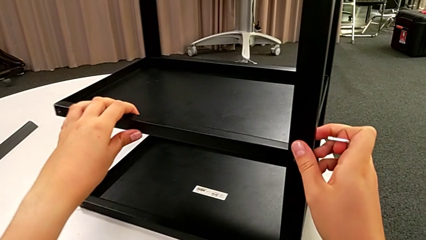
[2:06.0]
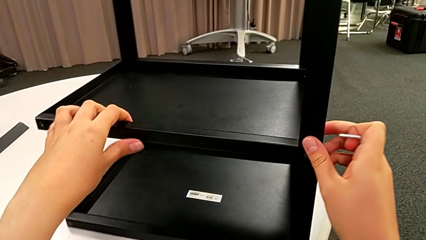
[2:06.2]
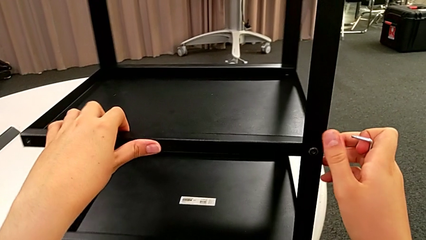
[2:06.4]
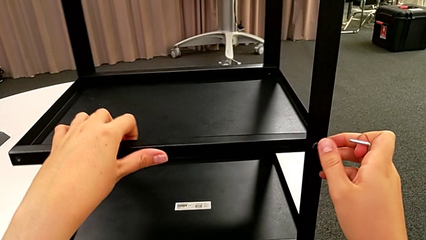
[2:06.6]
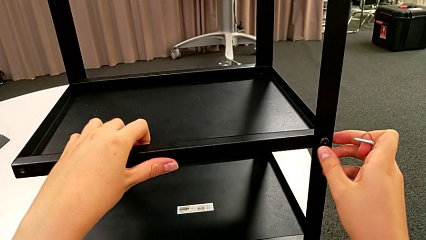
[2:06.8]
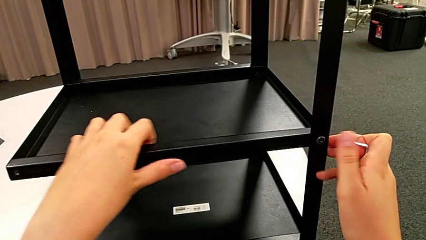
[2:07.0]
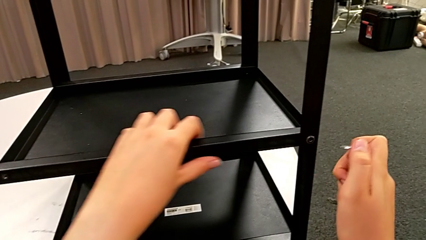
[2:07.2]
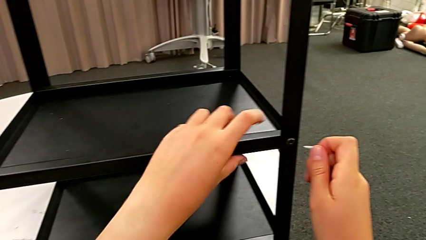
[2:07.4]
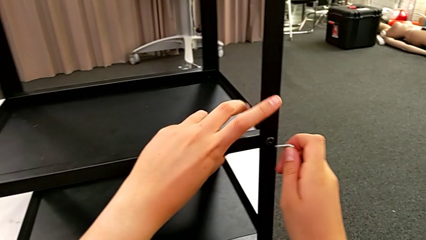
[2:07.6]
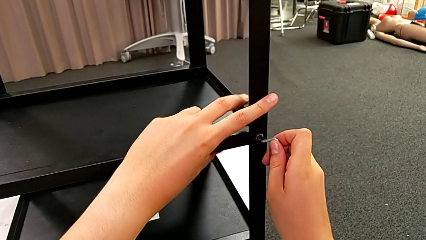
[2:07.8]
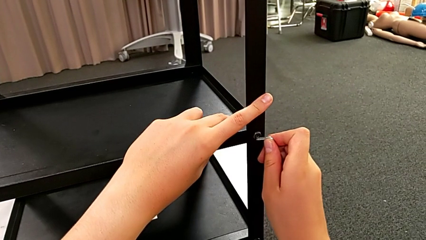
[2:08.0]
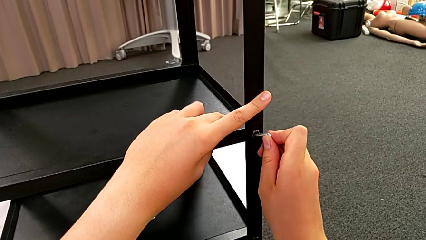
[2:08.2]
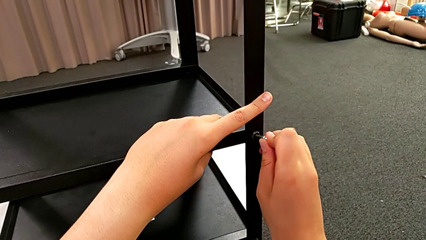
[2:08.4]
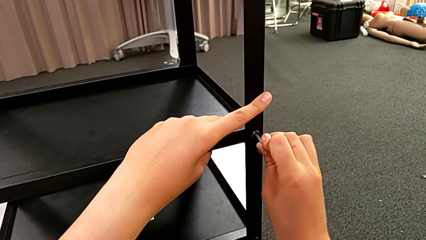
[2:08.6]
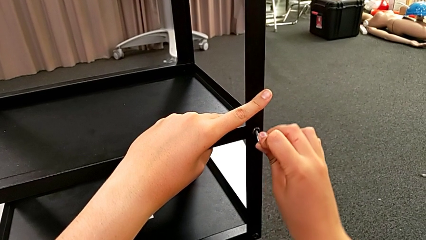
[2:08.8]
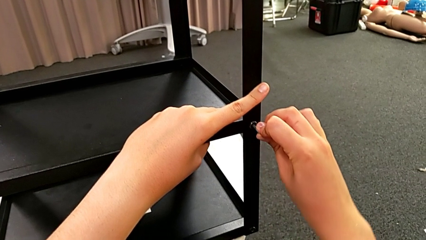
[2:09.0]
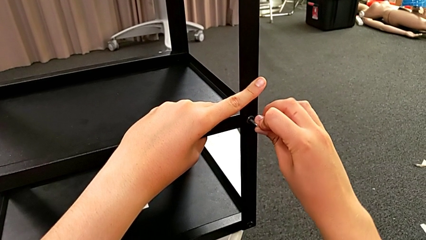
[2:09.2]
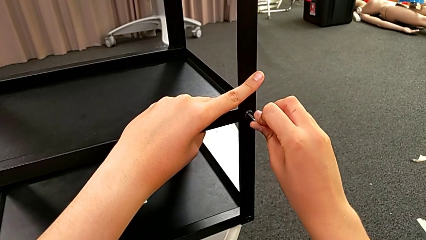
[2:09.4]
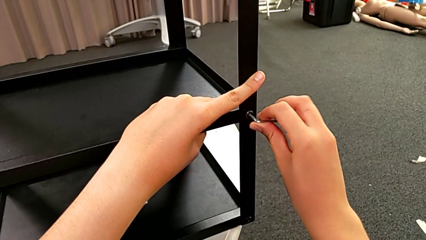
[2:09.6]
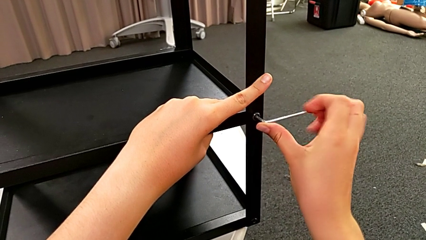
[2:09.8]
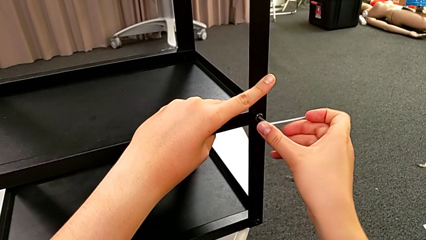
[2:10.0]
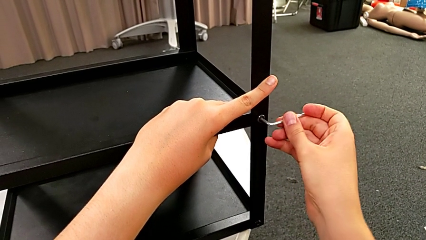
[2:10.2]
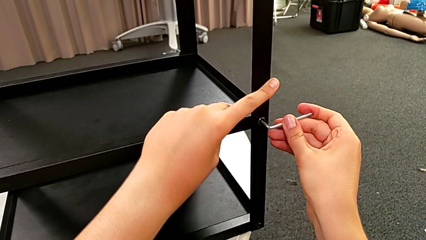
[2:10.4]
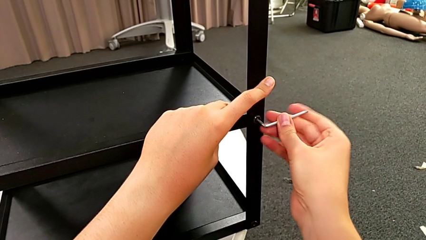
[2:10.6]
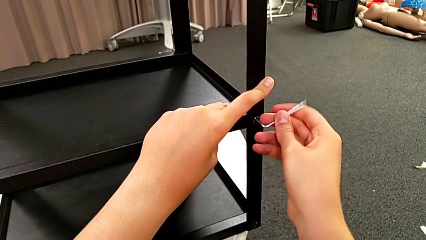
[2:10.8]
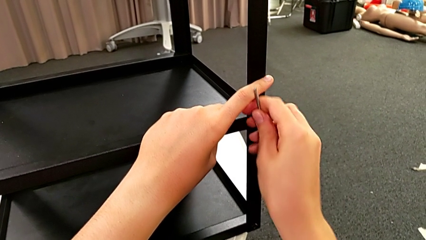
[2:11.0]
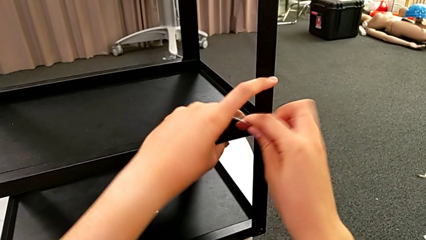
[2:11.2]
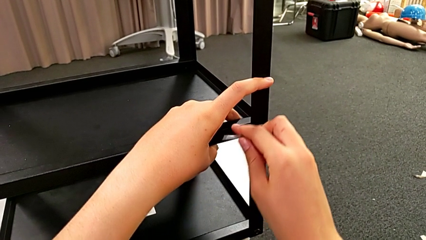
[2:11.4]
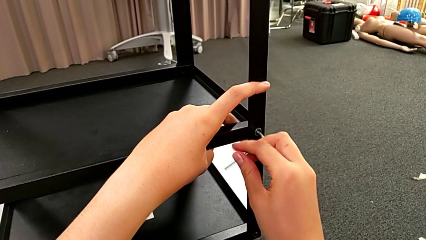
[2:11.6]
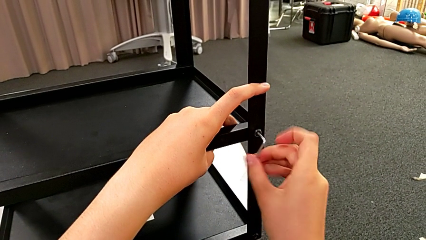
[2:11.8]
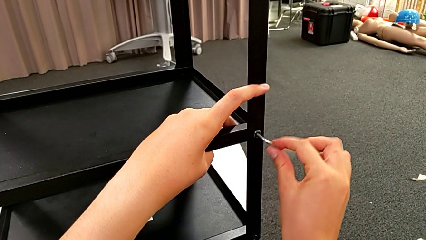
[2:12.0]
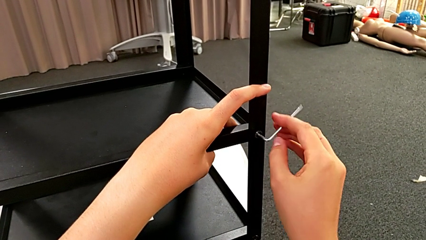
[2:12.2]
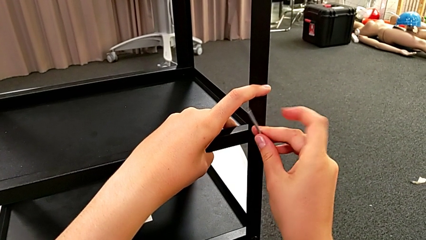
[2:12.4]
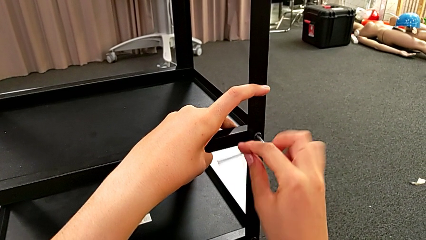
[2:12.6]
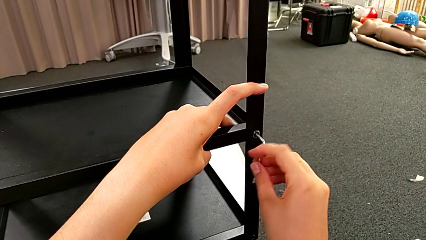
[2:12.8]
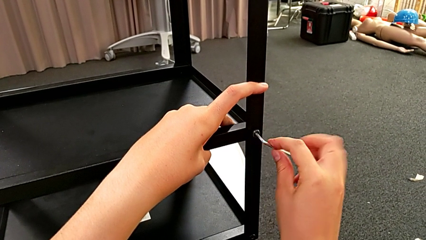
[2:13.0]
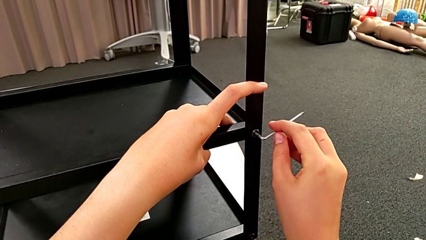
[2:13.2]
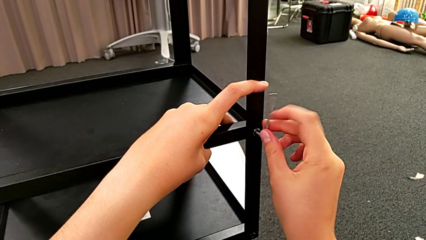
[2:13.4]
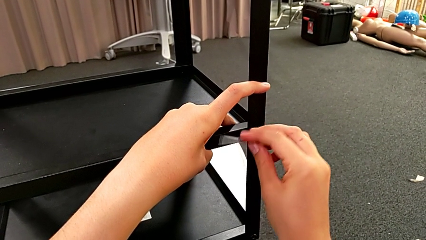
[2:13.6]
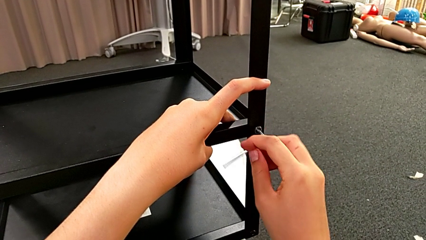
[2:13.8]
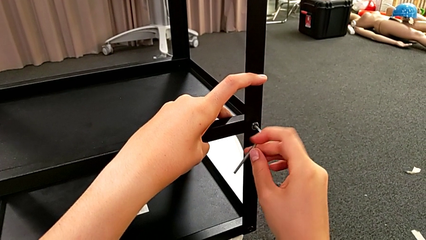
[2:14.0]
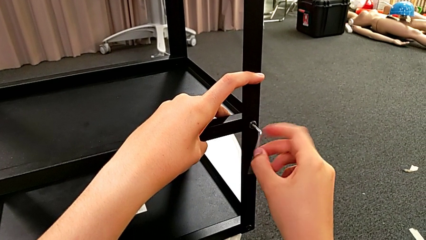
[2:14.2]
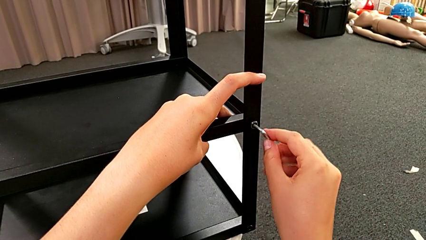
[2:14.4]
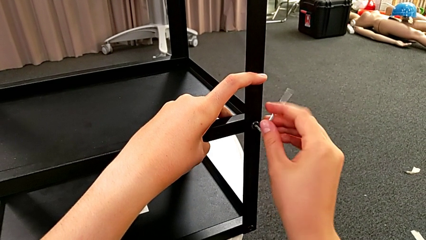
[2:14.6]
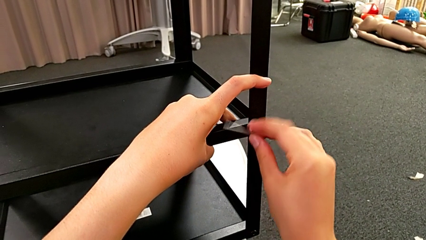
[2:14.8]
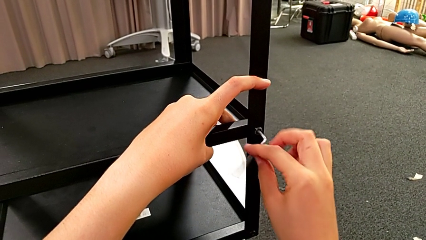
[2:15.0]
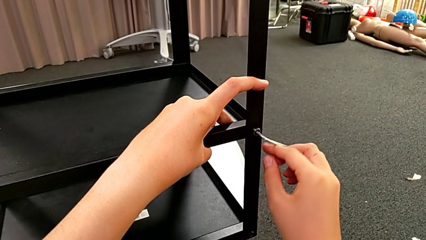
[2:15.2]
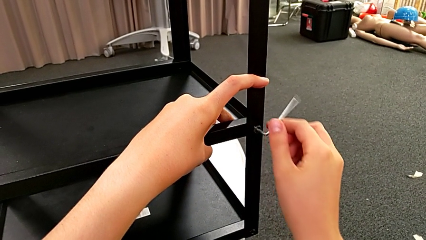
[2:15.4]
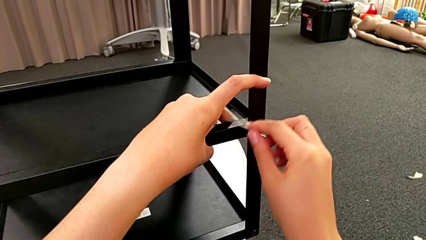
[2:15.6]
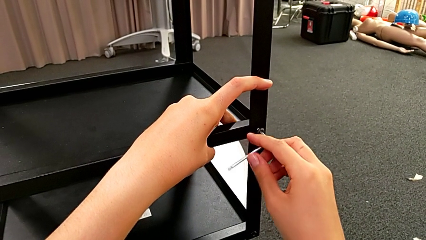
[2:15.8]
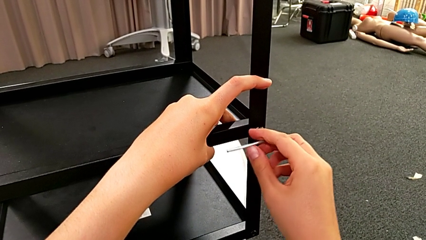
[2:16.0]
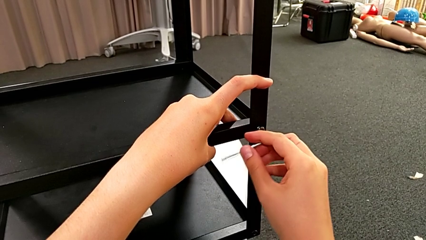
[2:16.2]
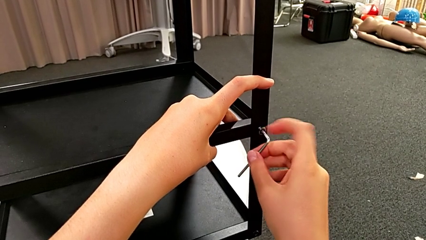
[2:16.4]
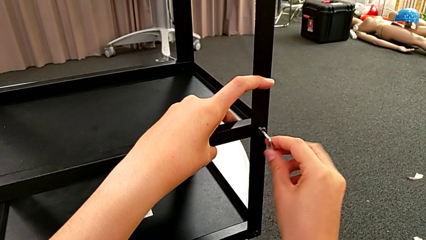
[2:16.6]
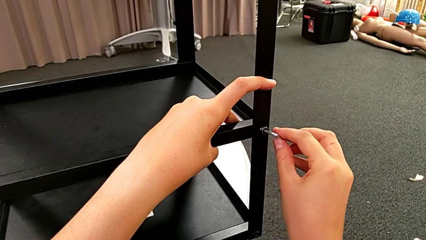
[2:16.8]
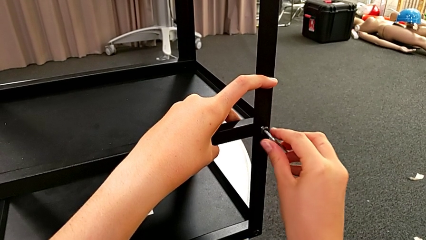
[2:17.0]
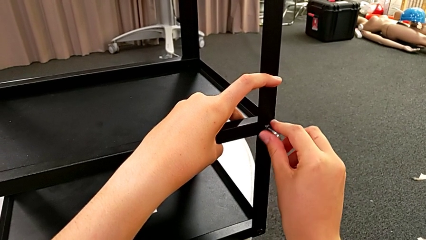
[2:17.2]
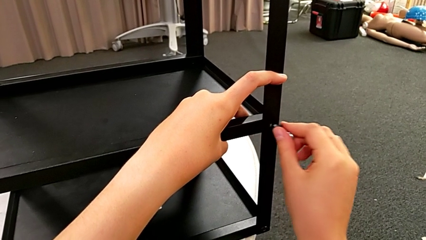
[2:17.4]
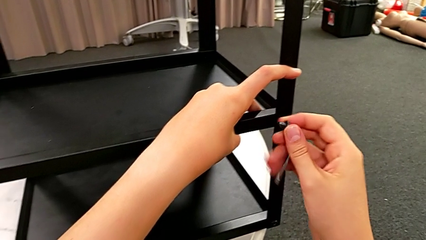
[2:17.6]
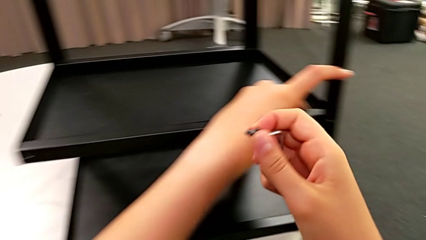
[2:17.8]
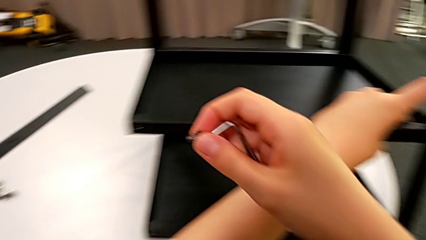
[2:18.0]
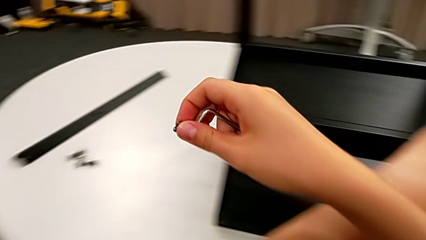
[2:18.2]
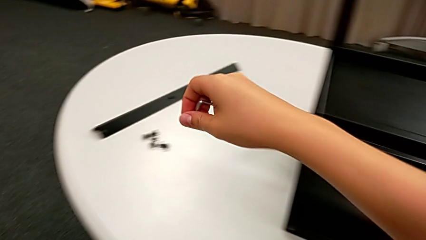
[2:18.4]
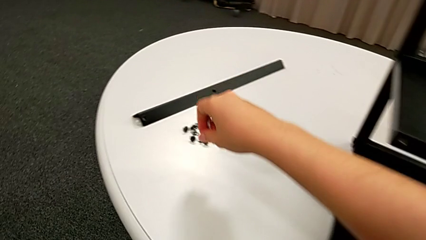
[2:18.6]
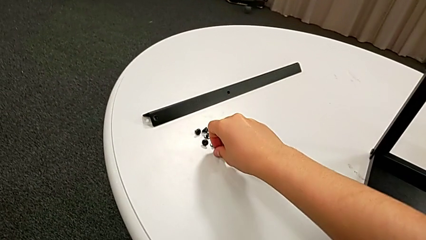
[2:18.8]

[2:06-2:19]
The camera wearer is unscrewing a bottom hex socket head. They rotate the nightstand, insert the Allen wrench, unscrew the bottom hex socket head, withdraw the hex socket head and place it.

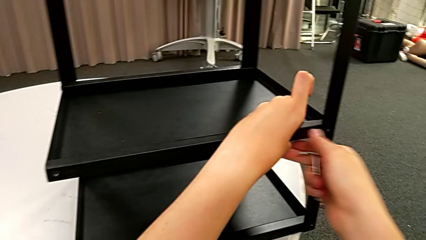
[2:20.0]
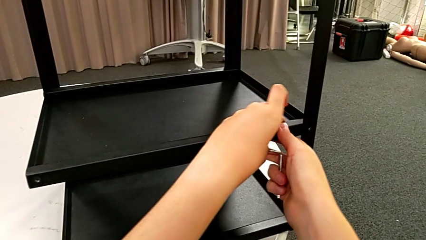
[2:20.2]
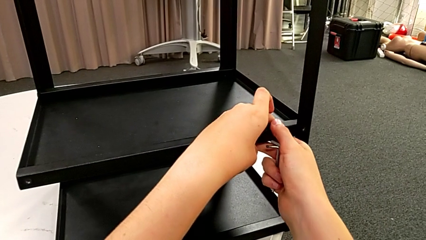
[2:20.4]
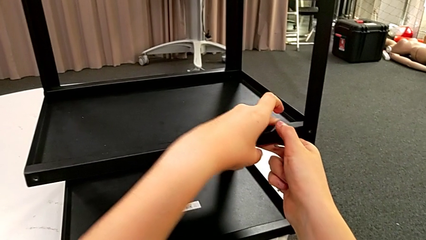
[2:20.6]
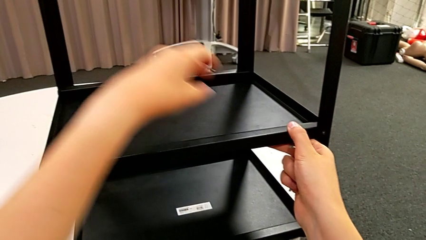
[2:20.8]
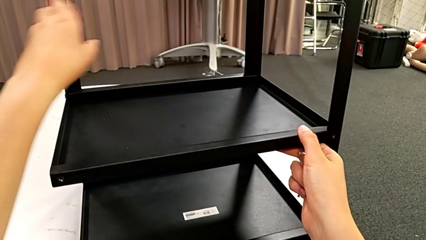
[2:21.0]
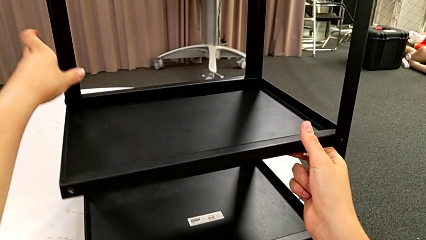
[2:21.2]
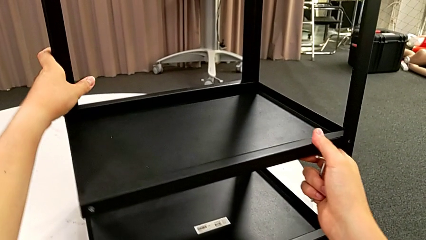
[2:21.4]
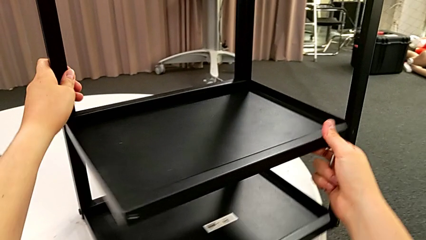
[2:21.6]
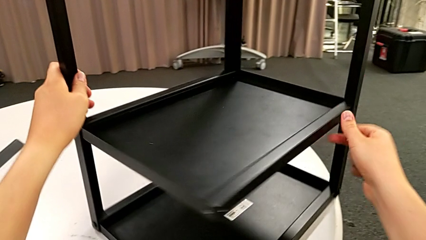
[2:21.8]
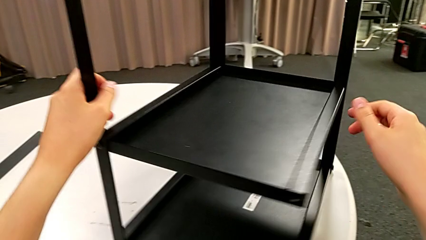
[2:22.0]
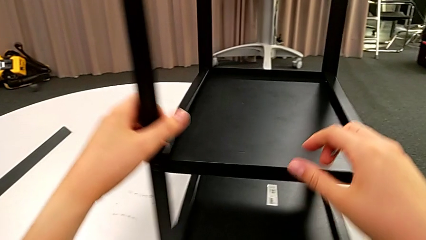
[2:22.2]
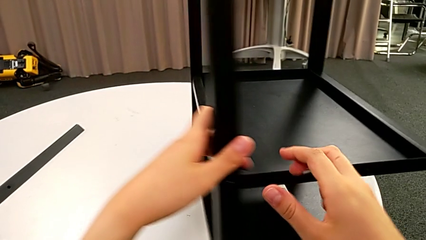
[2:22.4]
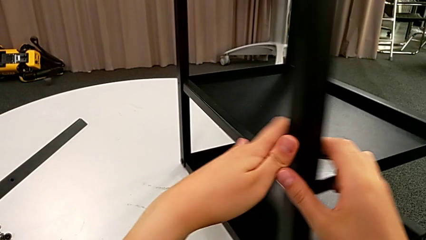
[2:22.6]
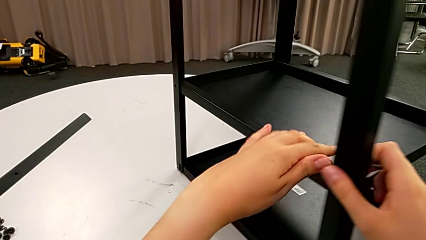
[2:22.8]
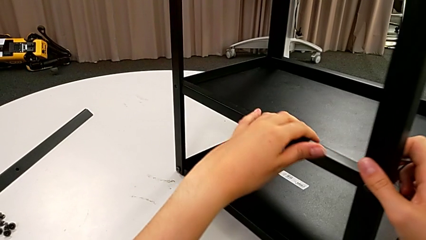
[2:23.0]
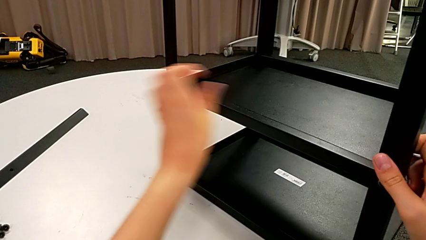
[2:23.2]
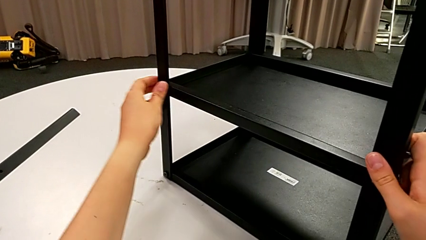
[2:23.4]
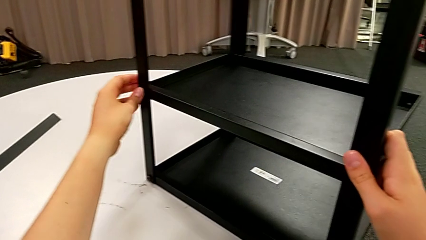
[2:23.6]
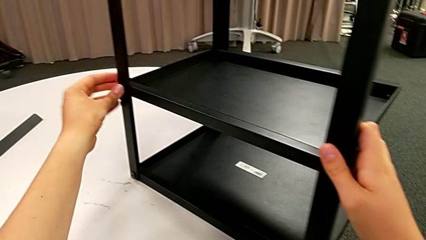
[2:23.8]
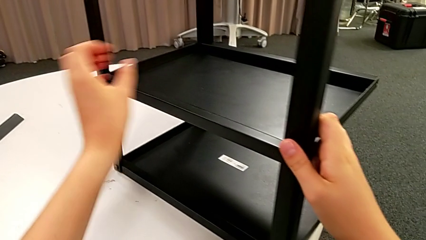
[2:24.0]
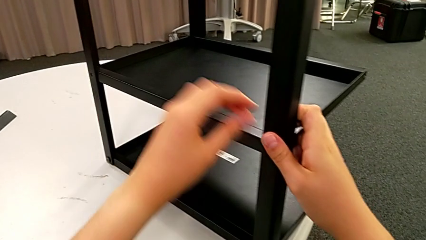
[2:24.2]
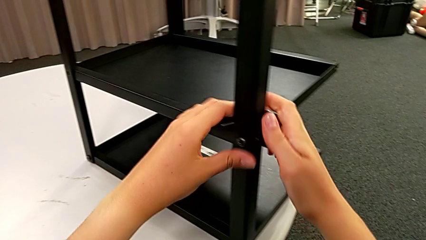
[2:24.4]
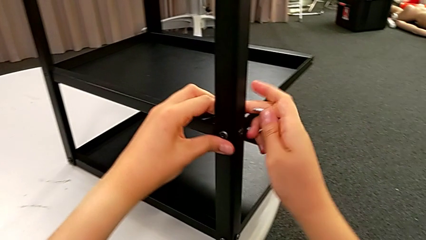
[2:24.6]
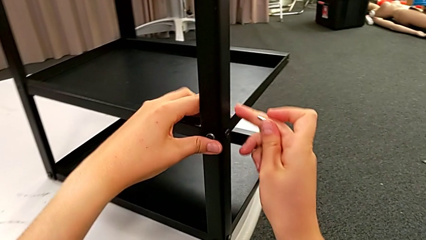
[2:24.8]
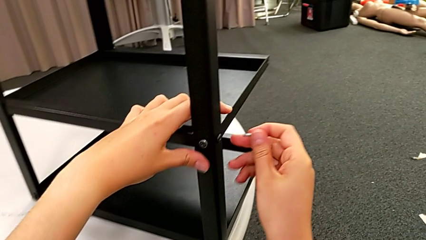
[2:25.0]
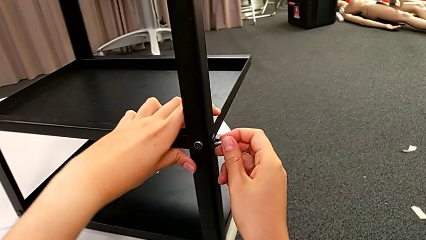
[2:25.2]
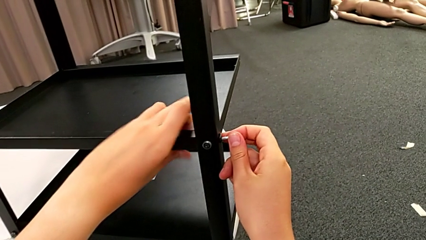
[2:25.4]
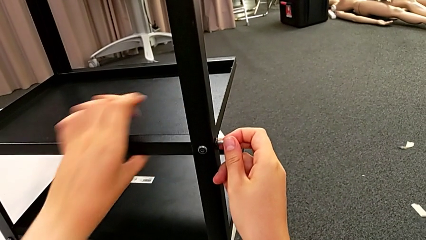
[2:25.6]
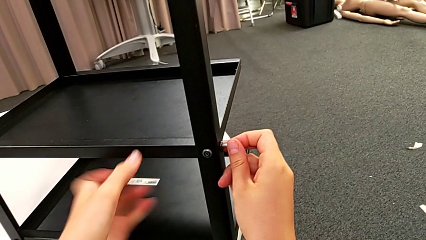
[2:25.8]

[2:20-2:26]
The camera wearer is disassembling the bottom shelf. They grab the nightstand, rotate it and insert the Allen wrench.
